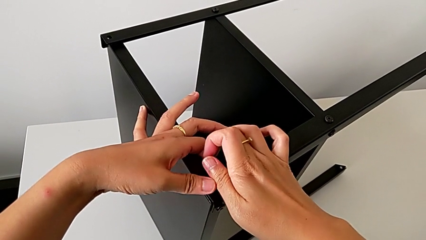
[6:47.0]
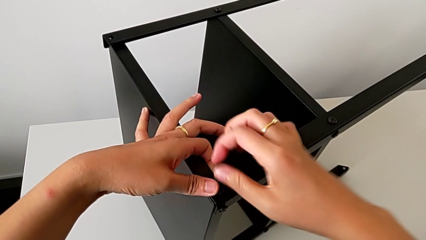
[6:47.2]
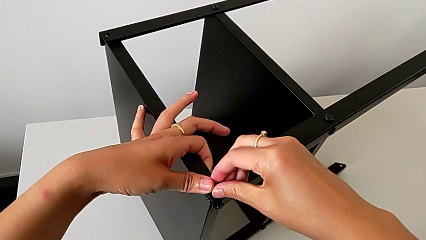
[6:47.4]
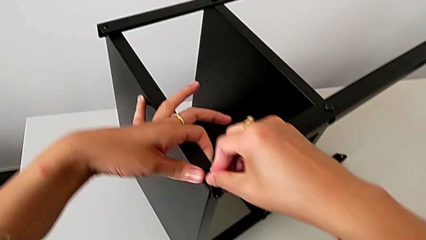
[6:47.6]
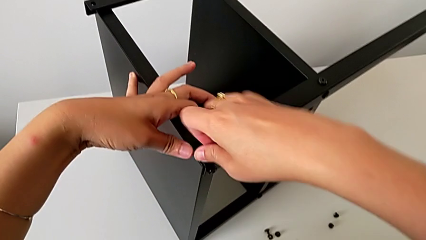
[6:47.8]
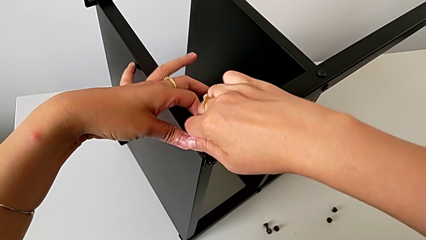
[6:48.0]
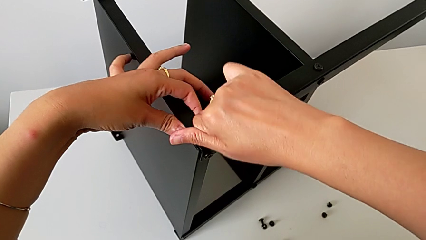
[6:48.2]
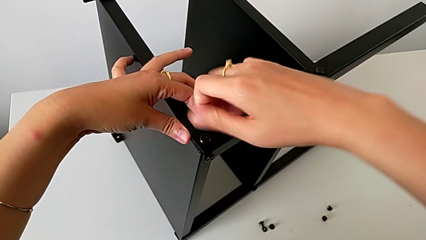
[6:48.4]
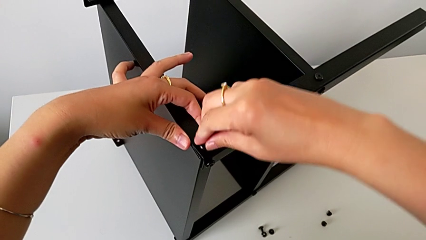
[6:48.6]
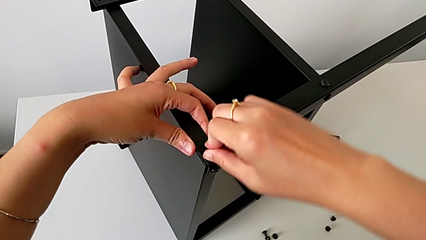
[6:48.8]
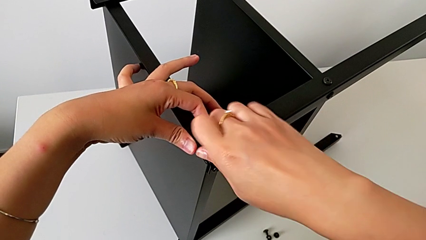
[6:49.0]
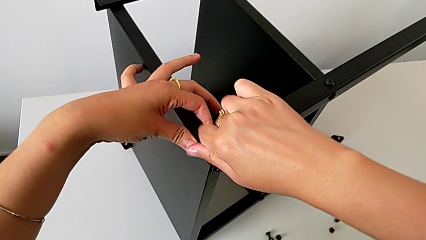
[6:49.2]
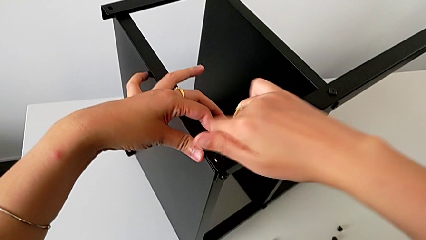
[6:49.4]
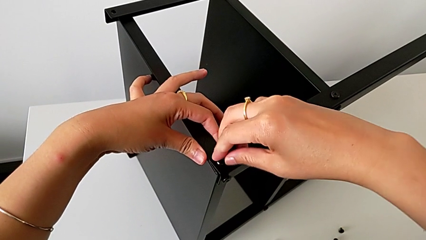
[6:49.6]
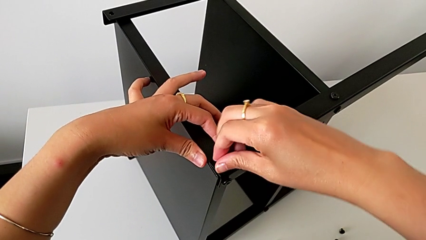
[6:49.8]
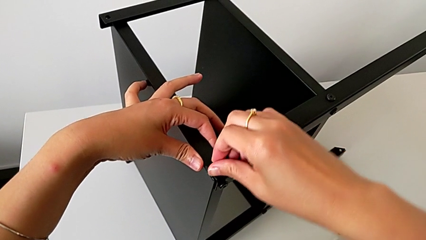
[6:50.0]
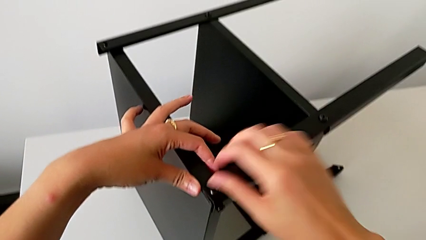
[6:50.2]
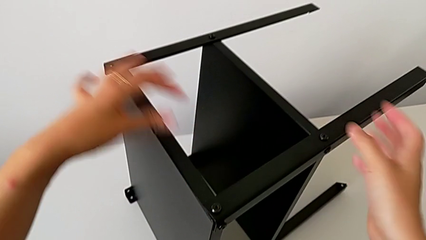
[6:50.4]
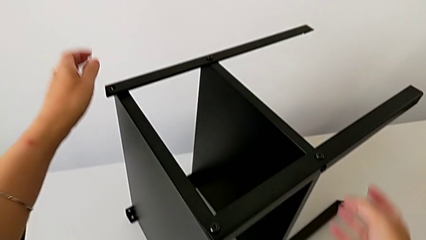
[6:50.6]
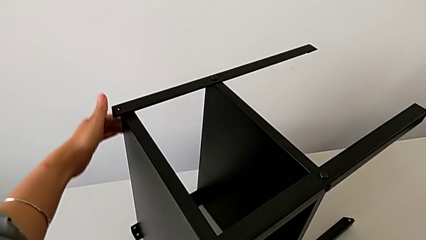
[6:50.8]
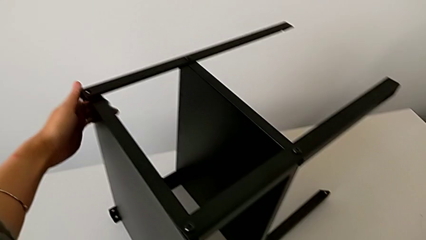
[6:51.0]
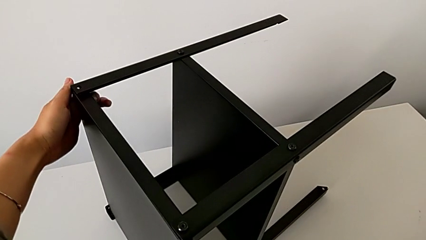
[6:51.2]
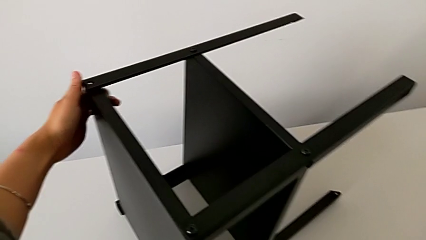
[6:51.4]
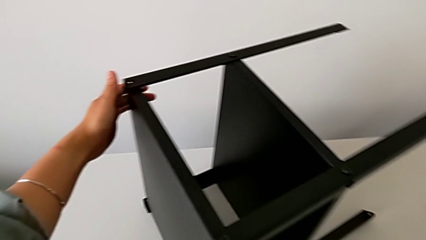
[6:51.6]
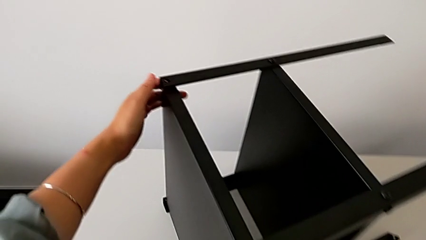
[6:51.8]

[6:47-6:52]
The camera wearer is assembling the first leg on to the top tray. They screw the hex socket head and grab it.

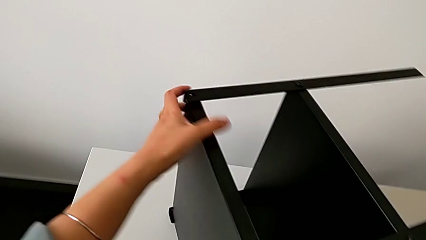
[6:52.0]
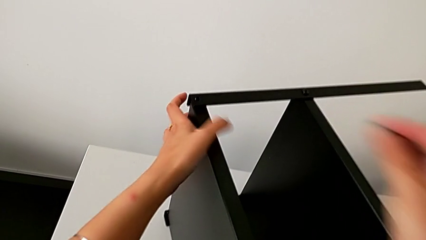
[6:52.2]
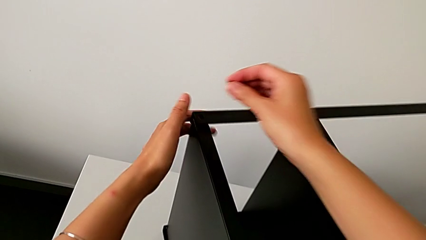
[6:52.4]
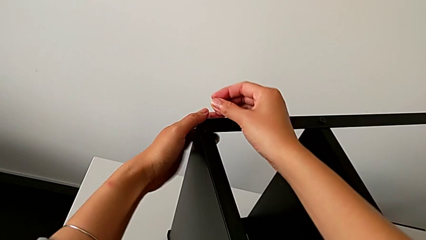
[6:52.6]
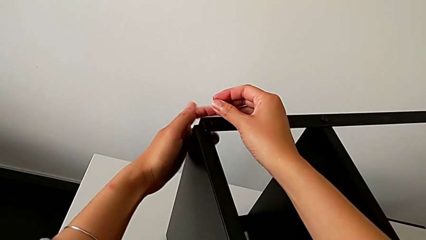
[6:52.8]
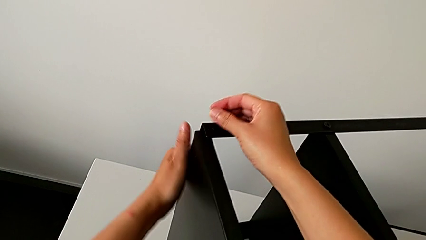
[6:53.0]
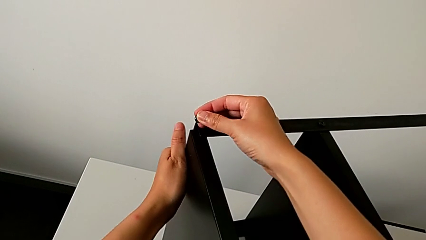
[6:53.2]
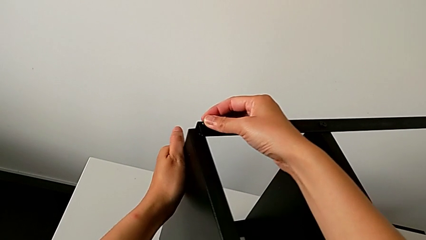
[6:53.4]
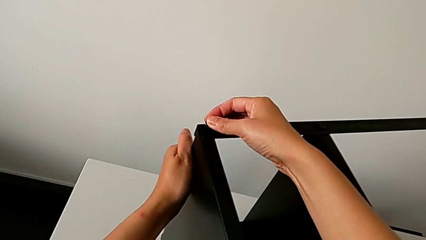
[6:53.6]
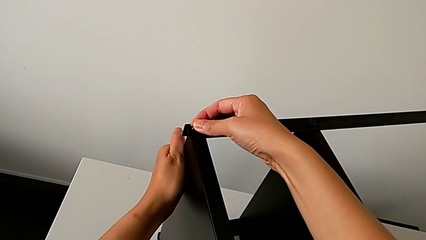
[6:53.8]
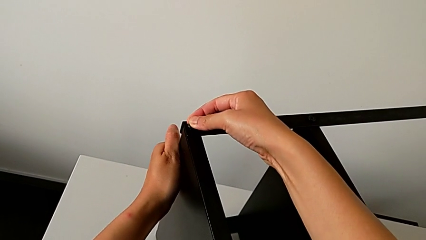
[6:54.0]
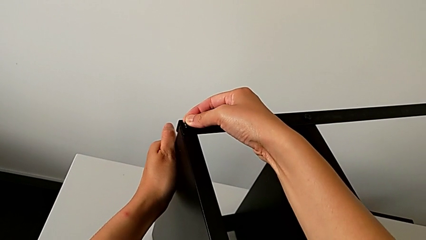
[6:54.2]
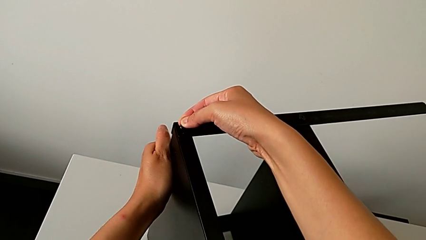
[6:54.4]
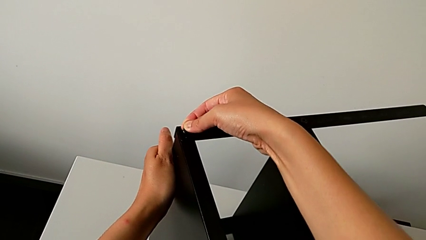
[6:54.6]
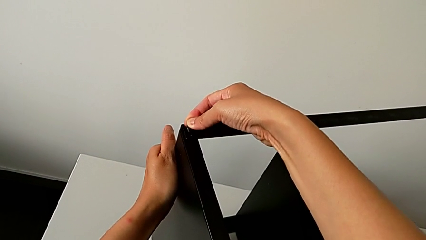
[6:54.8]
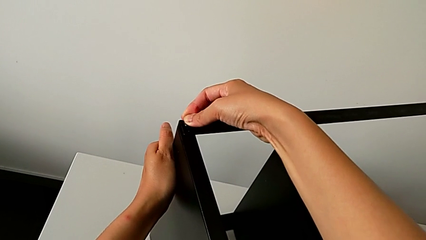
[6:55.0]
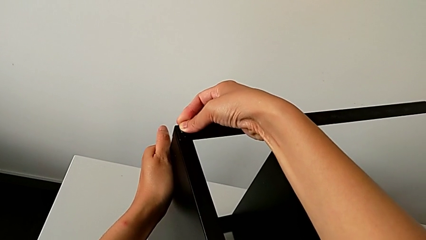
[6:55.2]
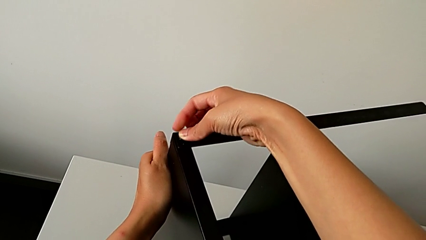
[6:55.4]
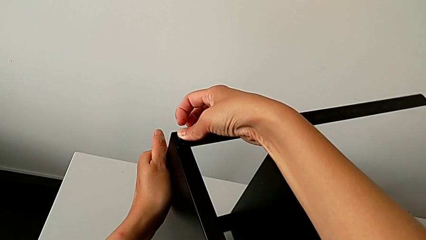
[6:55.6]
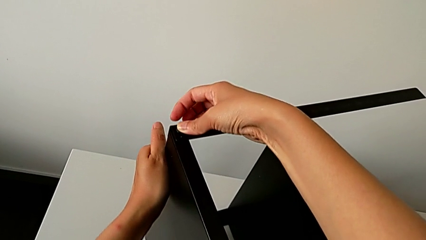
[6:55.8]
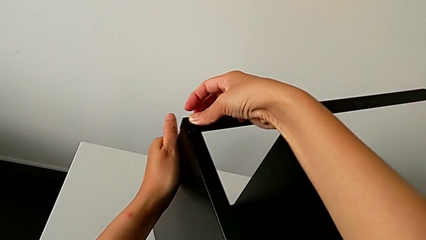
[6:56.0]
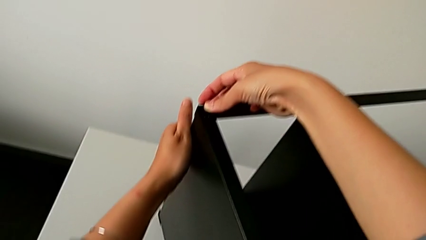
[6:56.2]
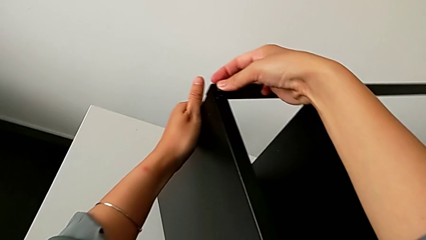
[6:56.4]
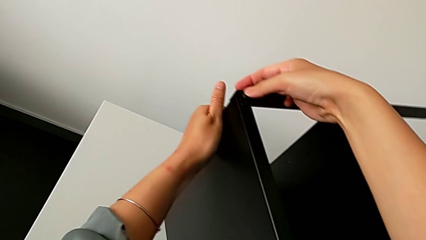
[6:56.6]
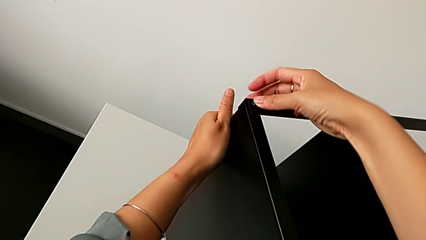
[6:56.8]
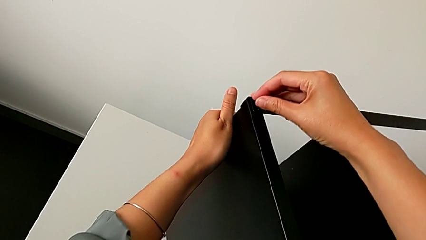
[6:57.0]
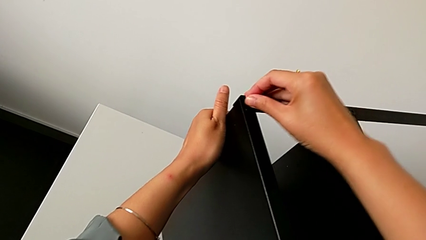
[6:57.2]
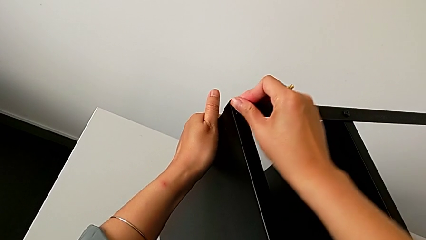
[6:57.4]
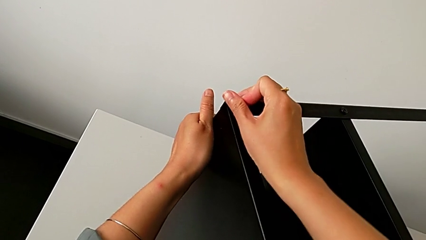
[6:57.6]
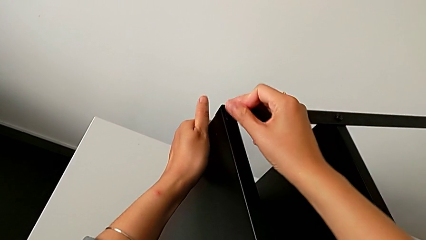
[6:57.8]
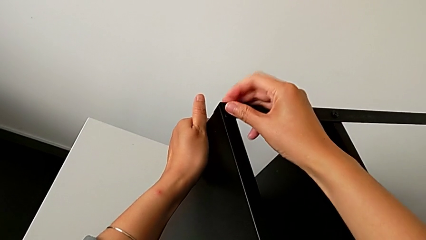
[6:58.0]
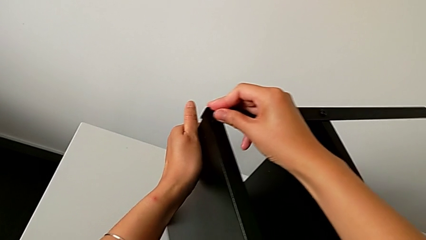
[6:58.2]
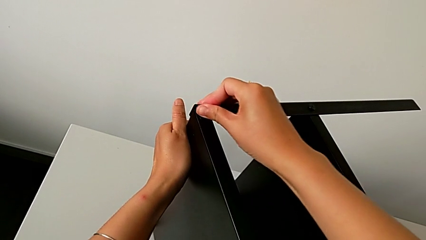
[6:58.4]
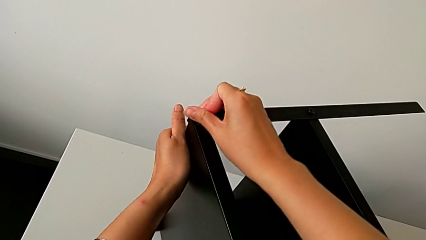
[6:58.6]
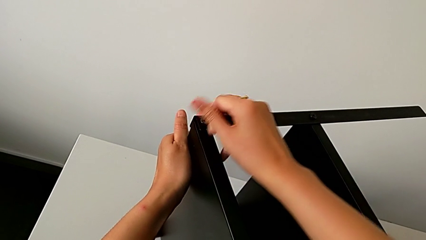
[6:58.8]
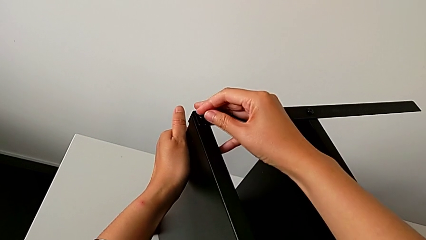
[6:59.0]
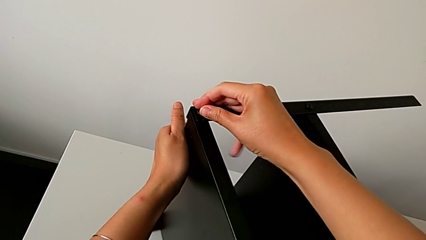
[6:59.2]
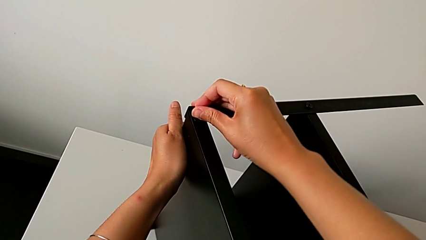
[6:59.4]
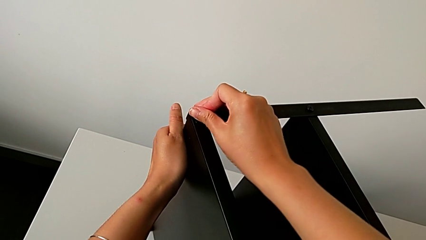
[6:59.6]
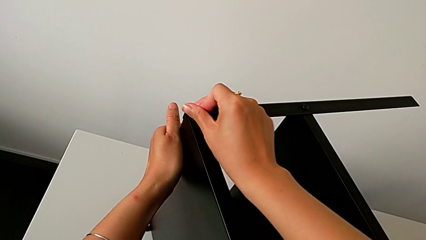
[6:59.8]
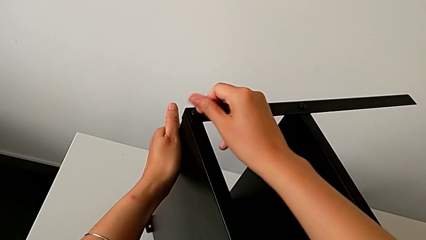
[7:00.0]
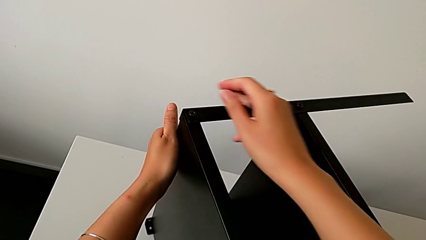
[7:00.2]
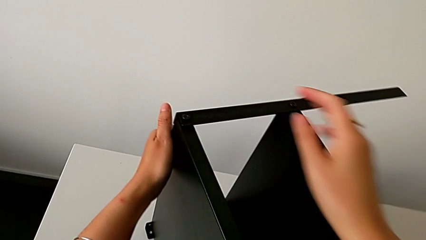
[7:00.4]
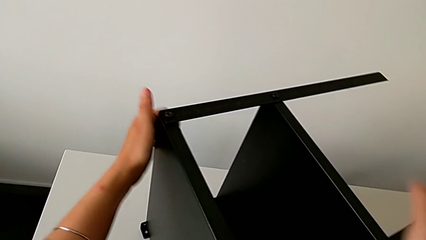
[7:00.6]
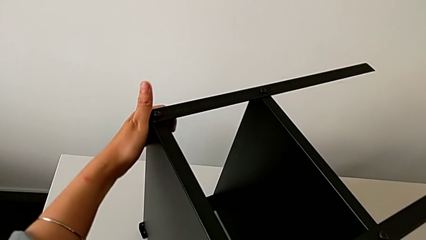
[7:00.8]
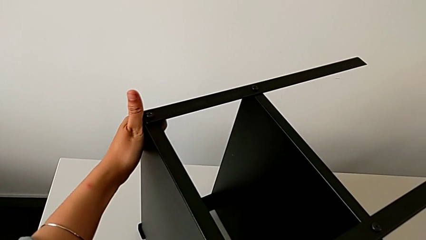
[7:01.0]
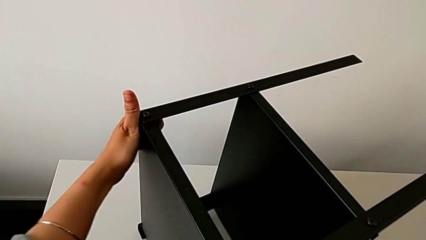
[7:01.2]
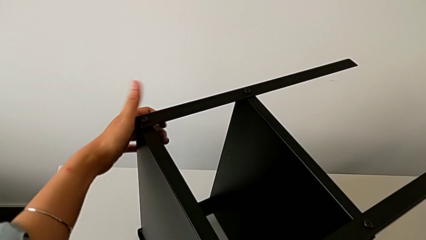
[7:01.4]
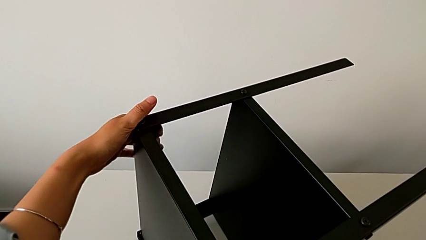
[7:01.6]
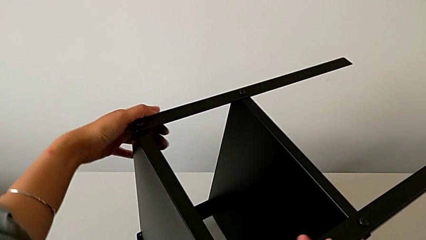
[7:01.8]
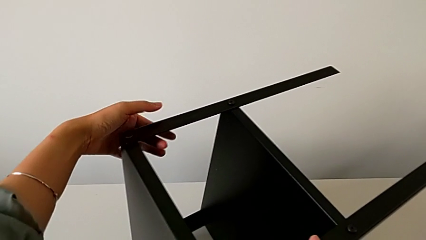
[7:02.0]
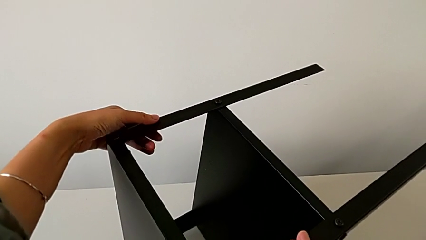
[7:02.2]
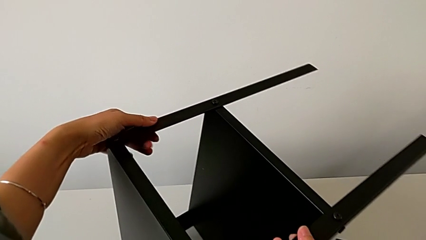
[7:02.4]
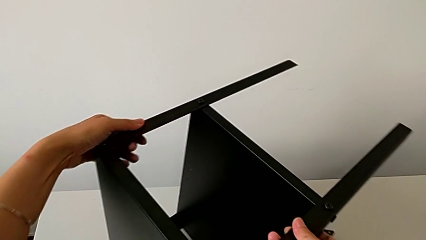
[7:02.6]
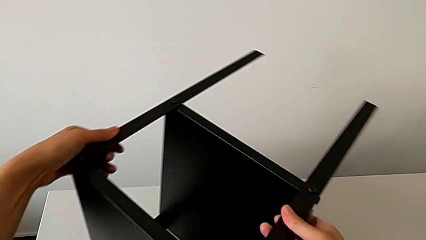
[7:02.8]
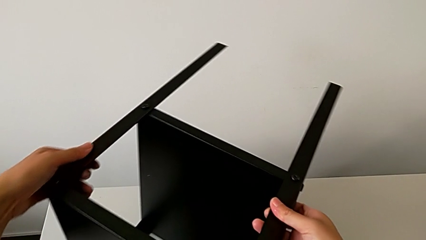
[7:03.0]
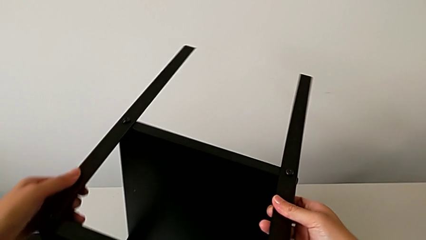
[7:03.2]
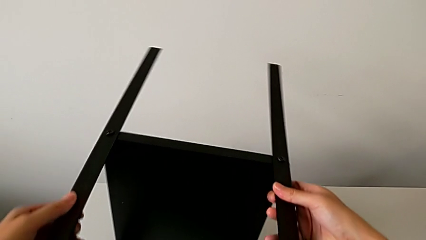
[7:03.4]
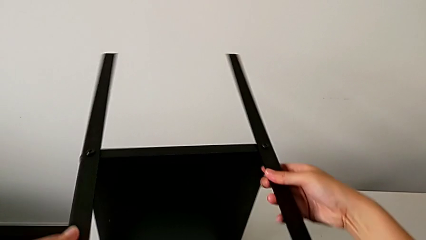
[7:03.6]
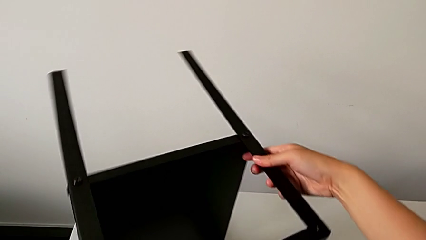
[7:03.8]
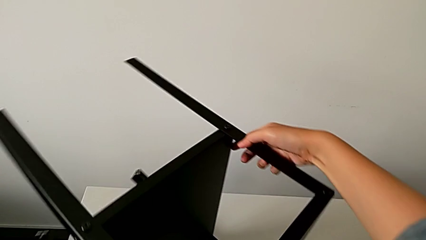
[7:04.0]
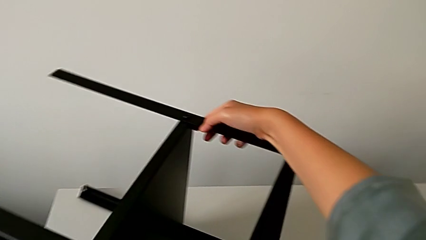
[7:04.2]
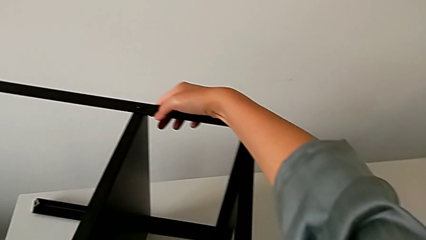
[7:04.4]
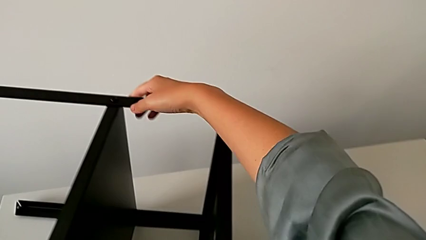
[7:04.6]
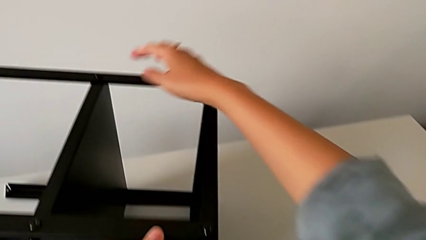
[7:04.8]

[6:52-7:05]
The camera wearer is assembling the second leg onto the top tray. They approach the top tray, align it with the left hand, insert the hex socket head with the right hand, screw it, grab the nightstand and rotate it.
